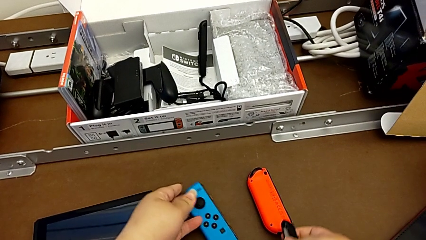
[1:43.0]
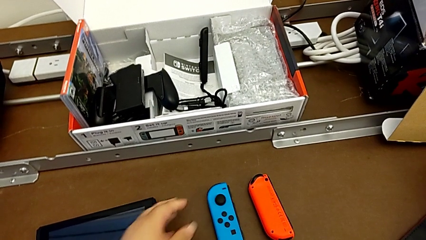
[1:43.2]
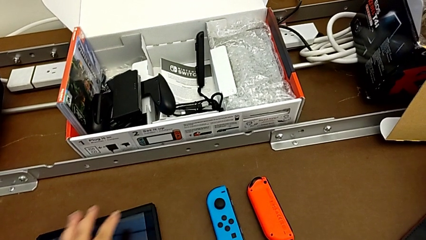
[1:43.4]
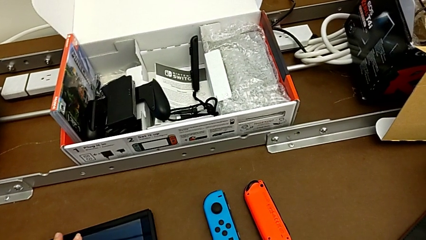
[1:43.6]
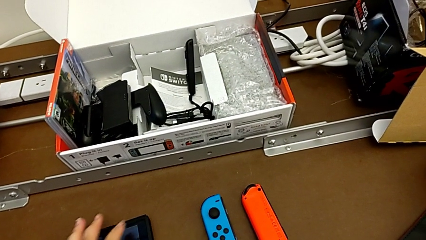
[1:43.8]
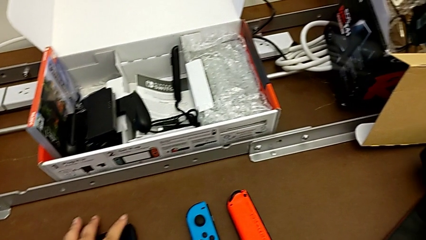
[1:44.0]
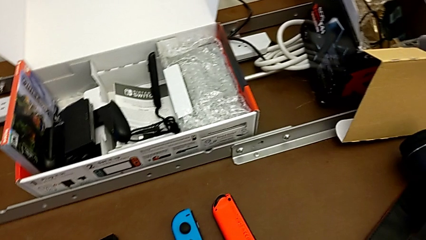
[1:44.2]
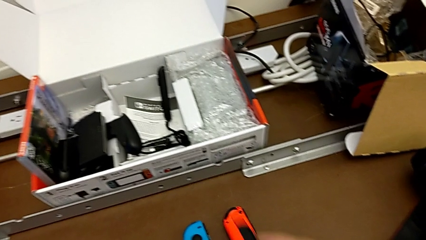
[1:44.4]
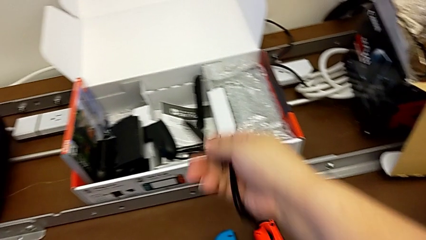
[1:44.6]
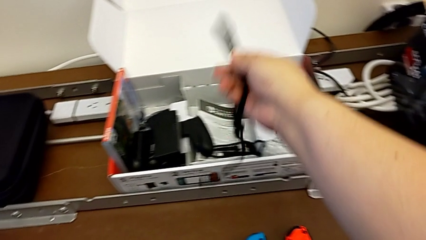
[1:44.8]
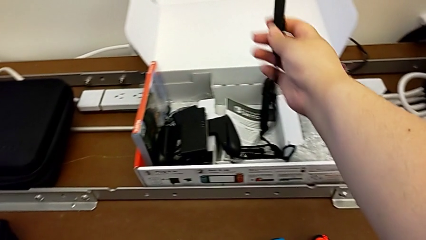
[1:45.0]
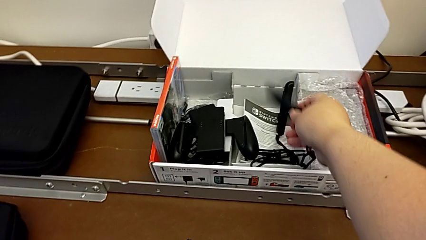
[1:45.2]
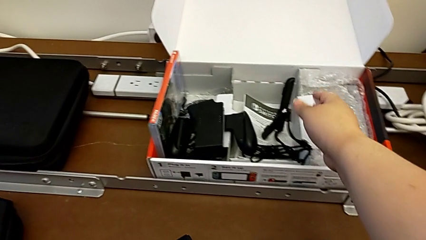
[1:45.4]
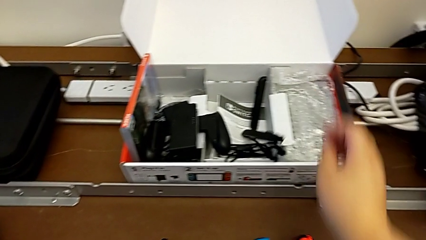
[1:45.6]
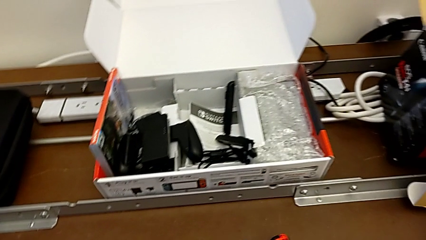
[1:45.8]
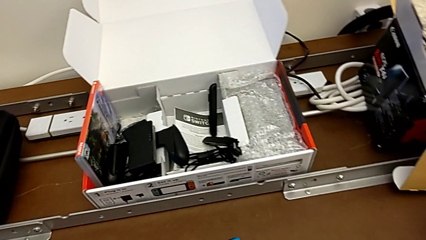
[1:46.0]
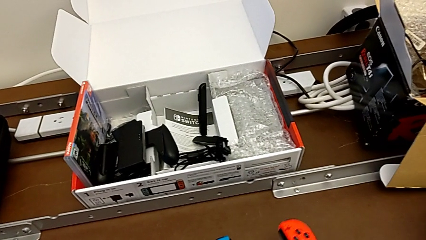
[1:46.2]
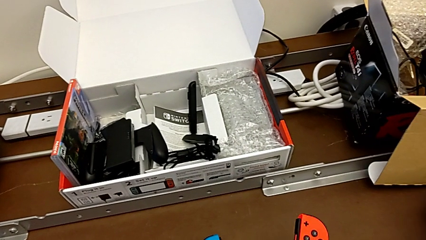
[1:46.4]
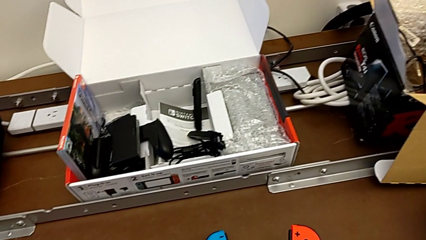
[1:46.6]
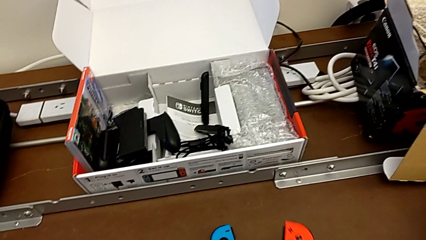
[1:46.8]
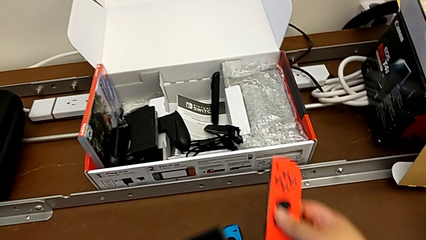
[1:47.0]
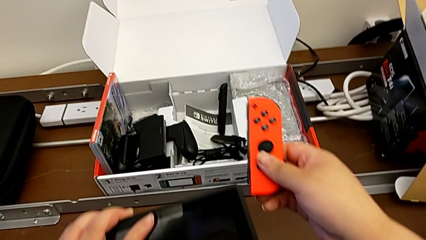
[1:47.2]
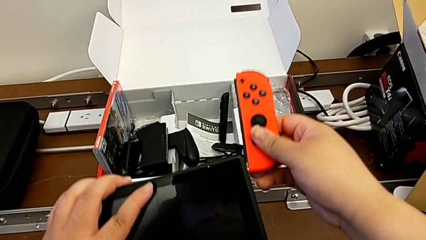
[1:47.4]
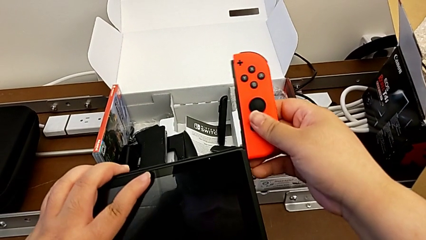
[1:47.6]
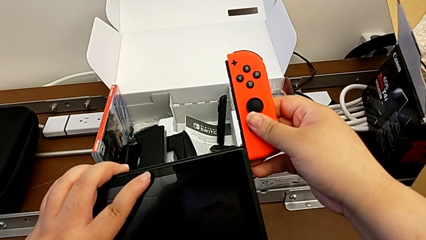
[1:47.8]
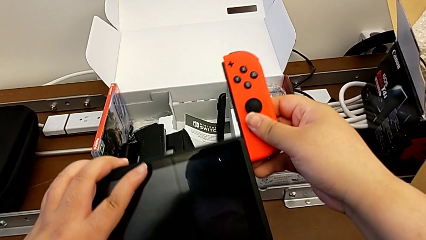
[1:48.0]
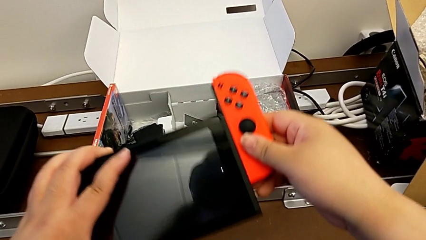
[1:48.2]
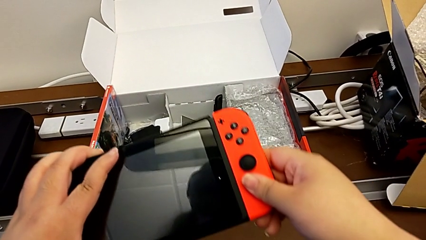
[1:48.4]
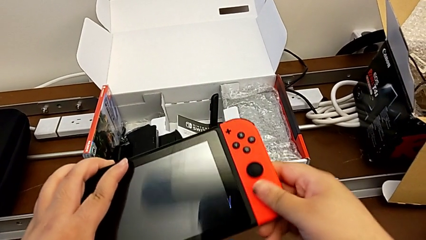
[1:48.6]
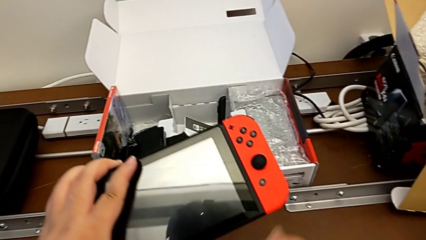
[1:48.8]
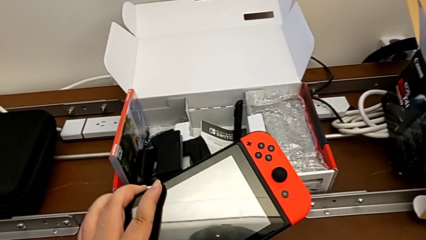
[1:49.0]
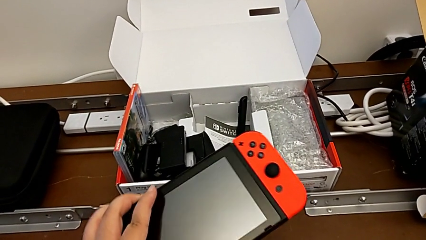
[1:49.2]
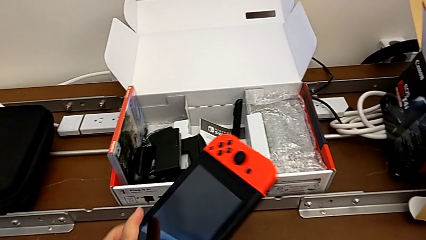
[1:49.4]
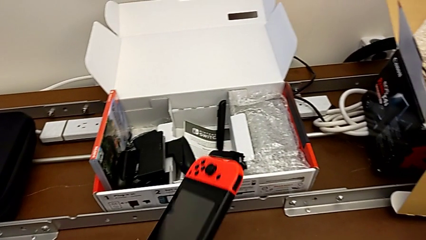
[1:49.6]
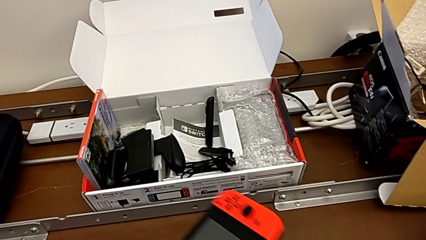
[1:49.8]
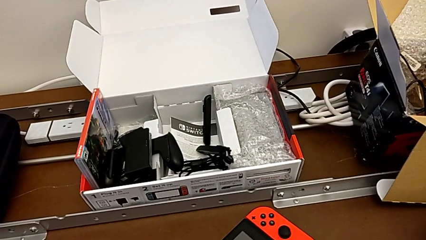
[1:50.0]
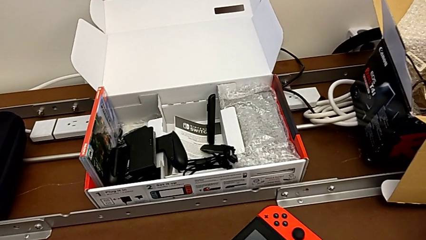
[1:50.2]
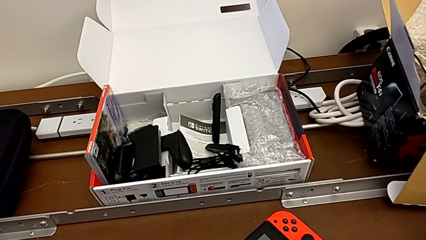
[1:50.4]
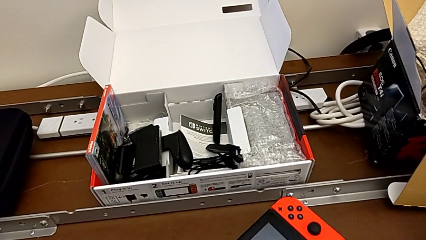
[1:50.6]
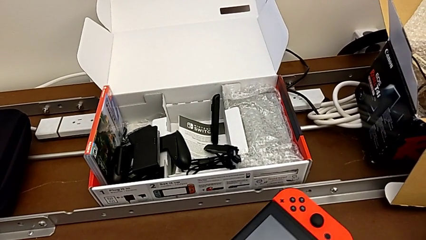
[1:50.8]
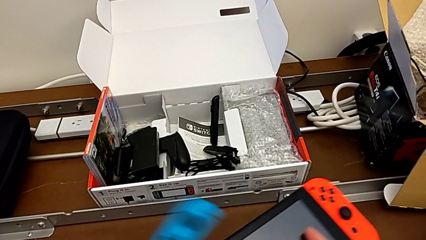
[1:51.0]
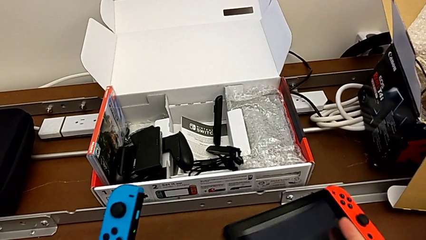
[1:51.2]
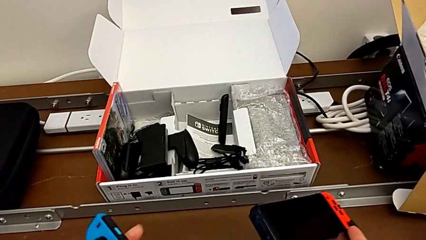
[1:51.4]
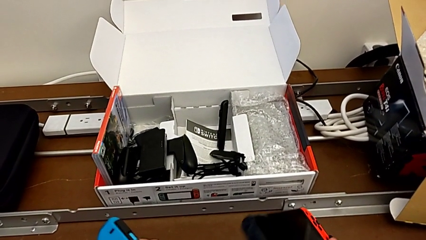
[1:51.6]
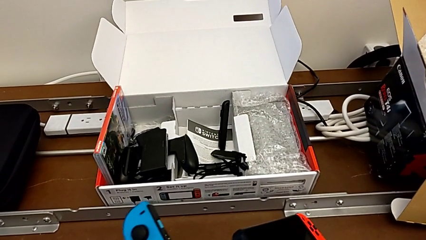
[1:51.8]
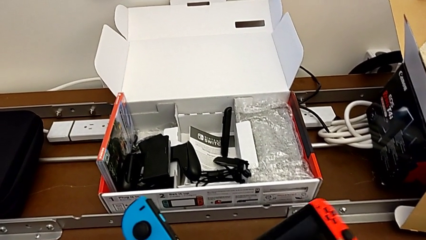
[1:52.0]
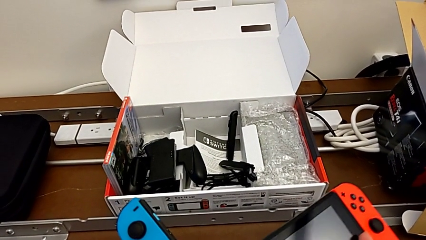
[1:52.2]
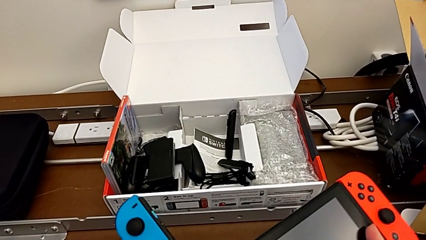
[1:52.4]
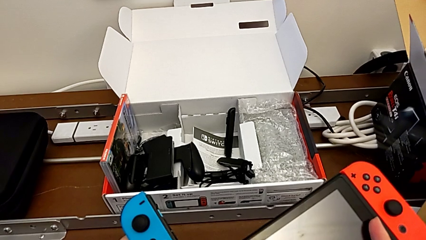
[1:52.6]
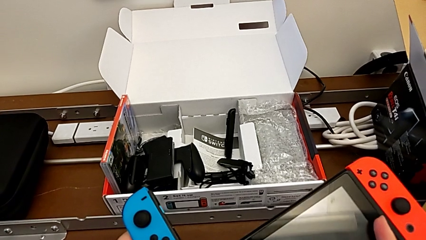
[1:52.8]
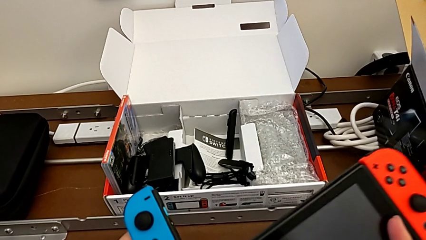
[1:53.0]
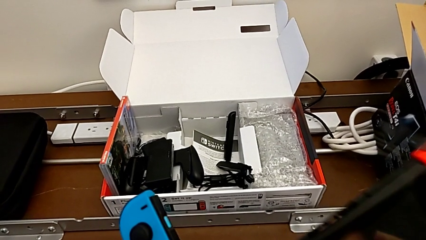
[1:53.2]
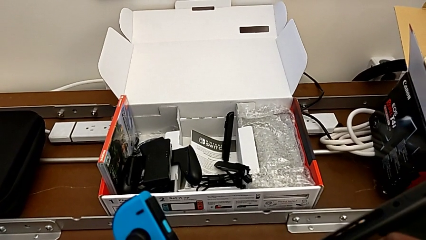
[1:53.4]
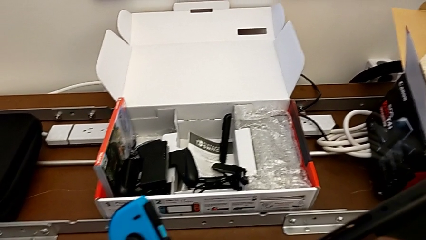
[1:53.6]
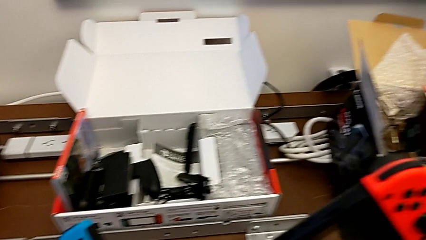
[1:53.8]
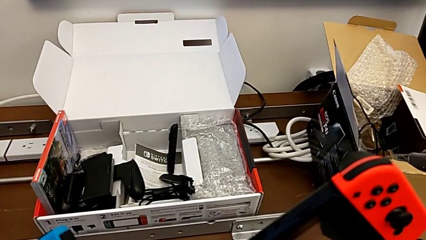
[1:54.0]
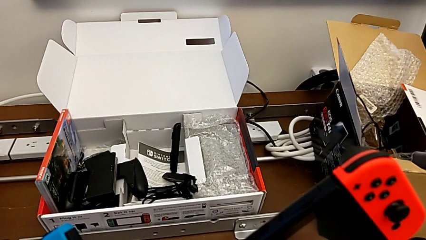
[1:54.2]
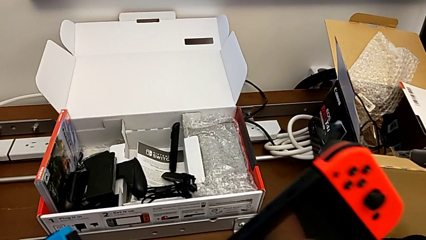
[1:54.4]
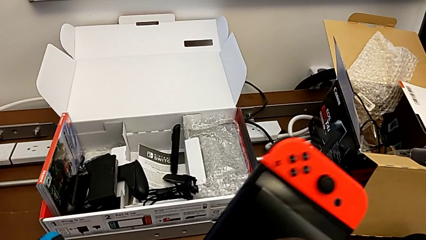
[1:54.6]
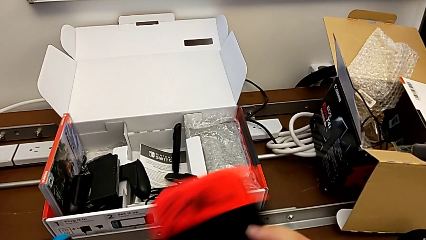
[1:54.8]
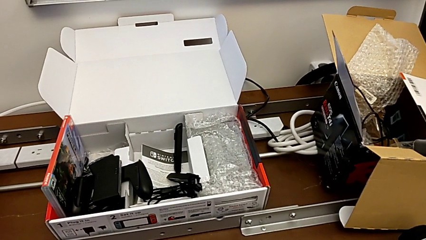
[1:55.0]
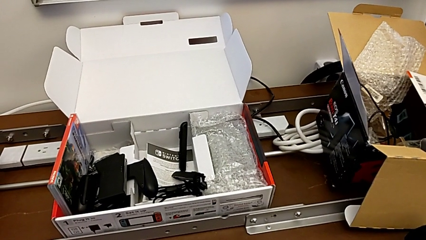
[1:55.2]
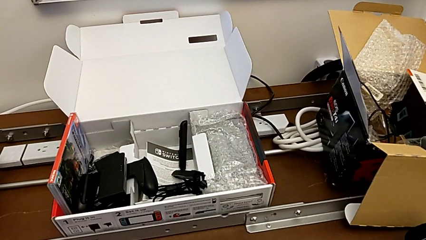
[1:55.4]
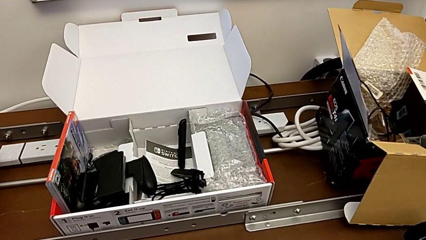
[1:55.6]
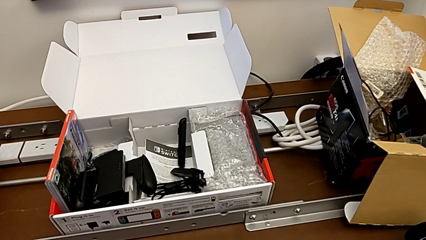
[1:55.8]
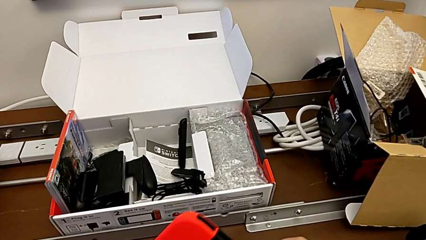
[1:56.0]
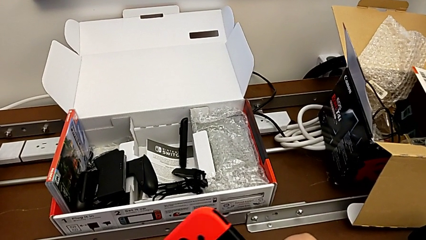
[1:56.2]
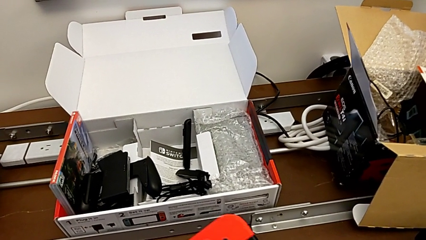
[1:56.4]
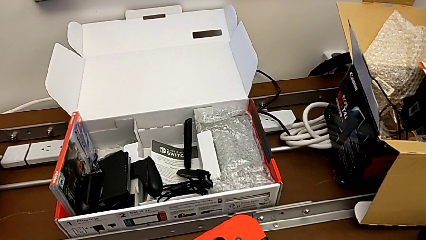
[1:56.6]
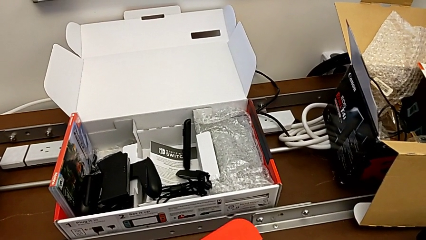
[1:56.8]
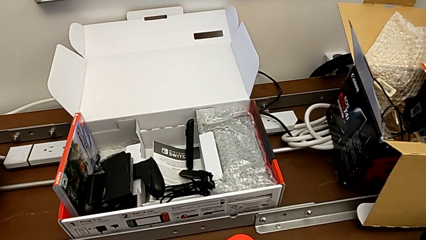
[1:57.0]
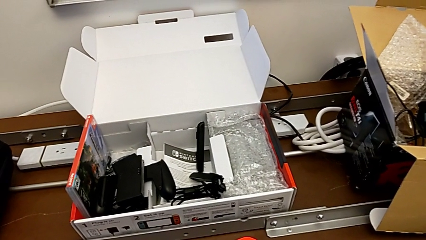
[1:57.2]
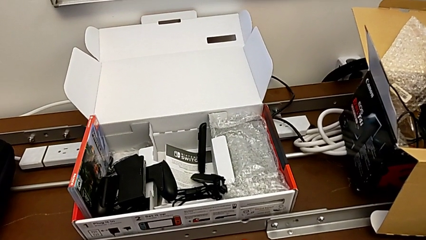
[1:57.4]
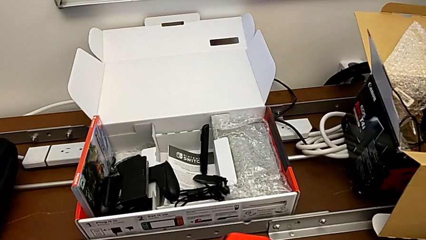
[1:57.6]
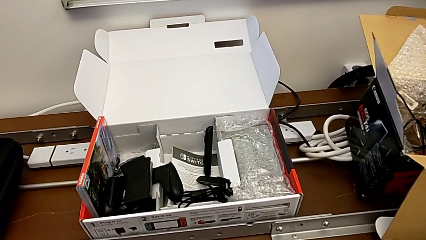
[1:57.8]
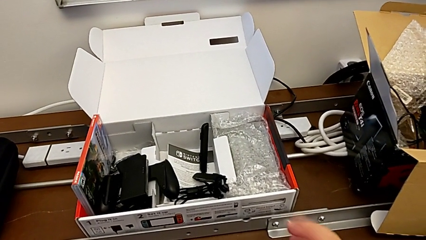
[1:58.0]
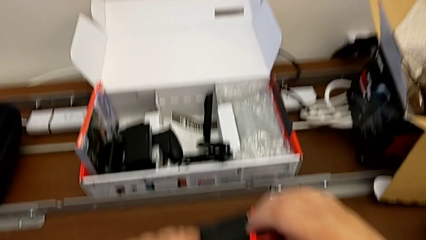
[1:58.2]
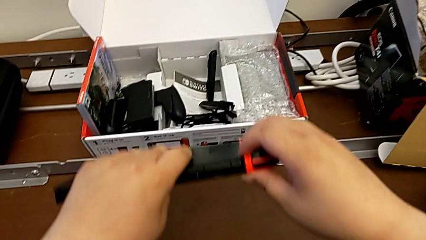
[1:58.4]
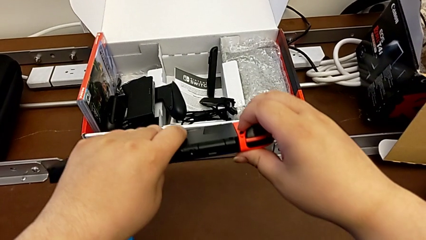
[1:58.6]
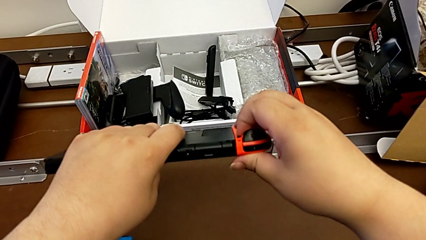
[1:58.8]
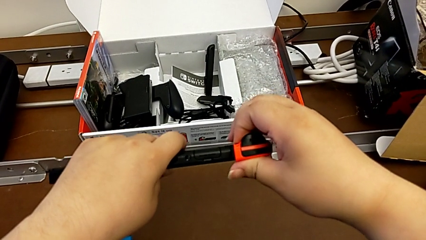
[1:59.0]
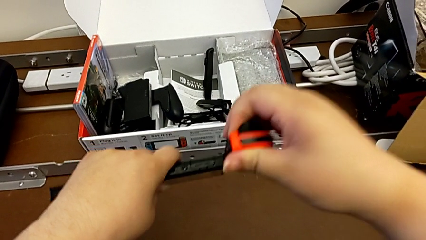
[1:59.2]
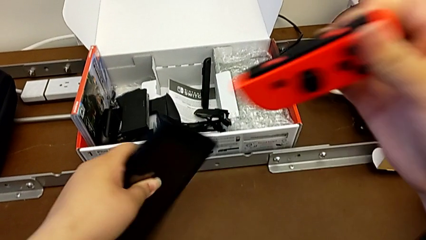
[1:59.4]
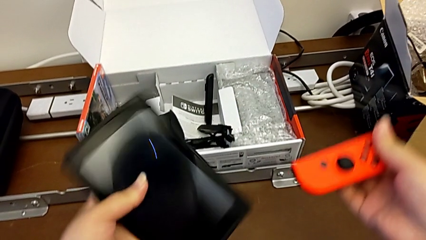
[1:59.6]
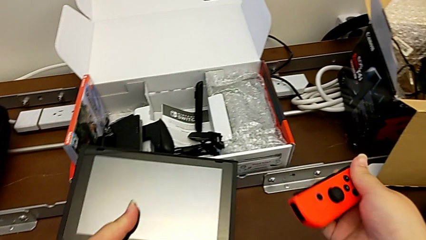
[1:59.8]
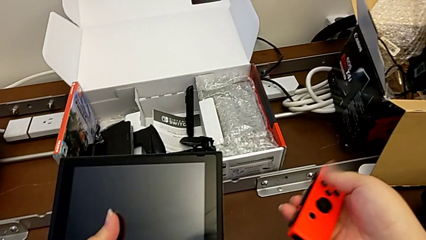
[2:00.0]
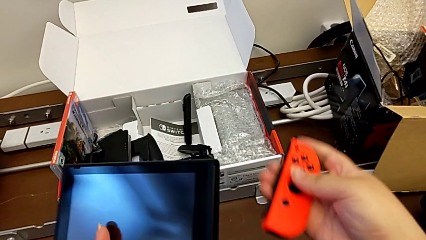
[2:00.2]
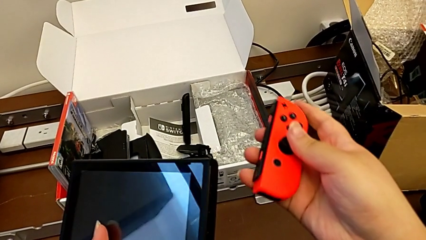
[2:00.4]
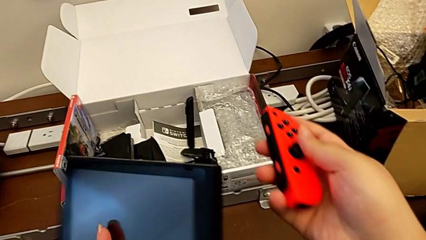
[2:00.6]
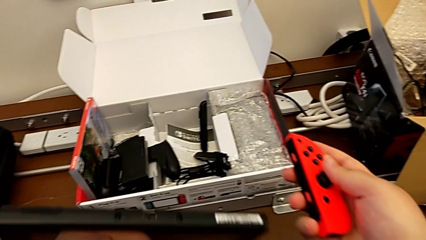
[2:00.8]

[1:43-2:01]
The camera wearer is changing the two Joy-Con controllers into handheld mode. They drop the Joy-Con controller, drop the Joy-Con strap and insert the red Joy-Con controller in the wrong side. They lift the blue Joy-Con controller, press the button and withdraw the red Joy-Con controller.
